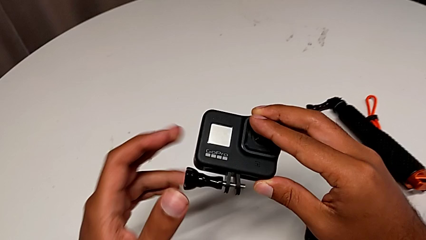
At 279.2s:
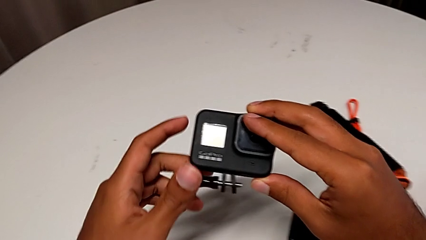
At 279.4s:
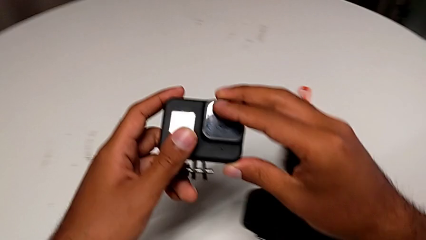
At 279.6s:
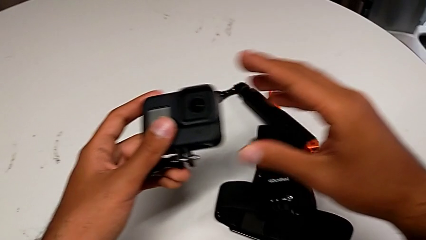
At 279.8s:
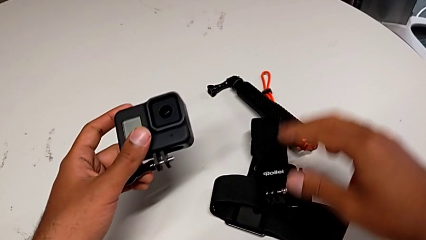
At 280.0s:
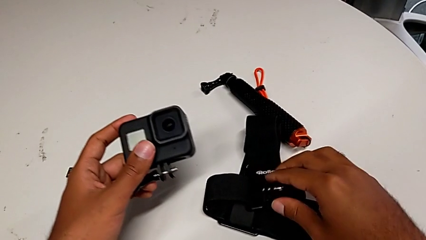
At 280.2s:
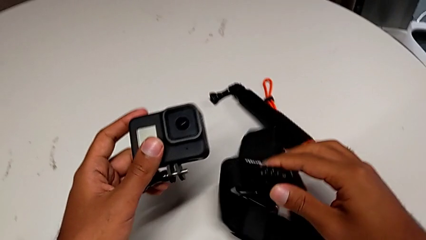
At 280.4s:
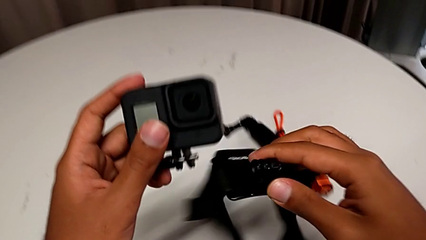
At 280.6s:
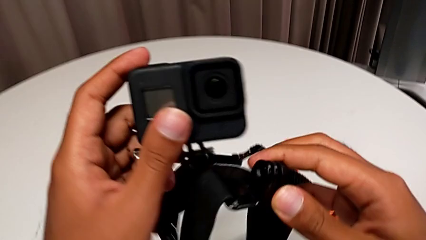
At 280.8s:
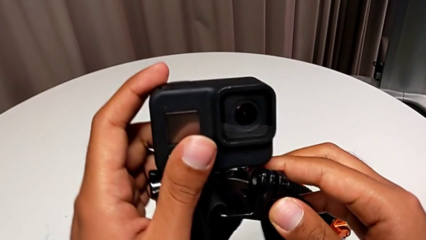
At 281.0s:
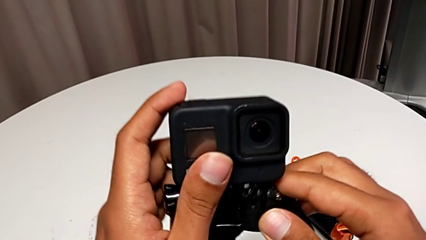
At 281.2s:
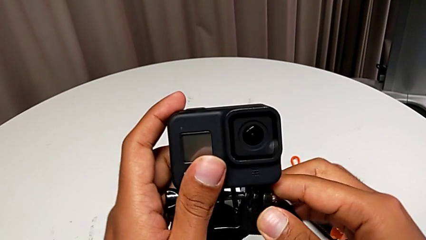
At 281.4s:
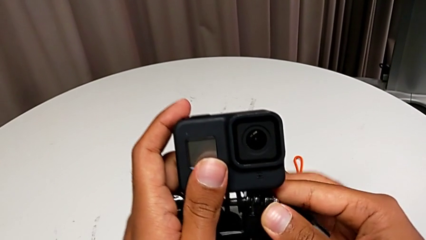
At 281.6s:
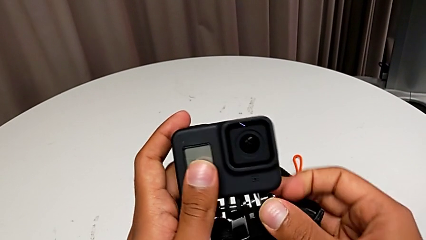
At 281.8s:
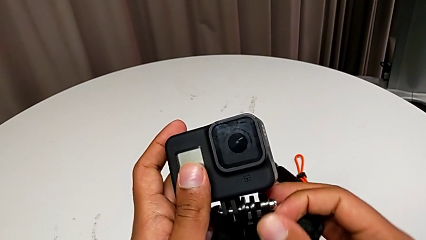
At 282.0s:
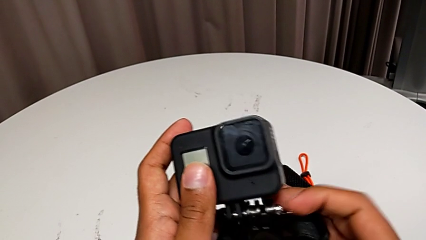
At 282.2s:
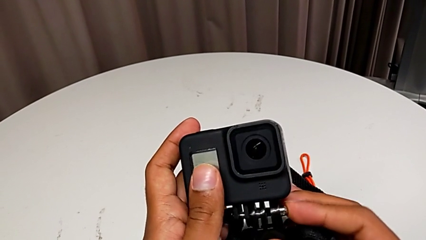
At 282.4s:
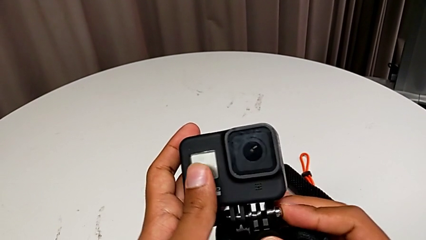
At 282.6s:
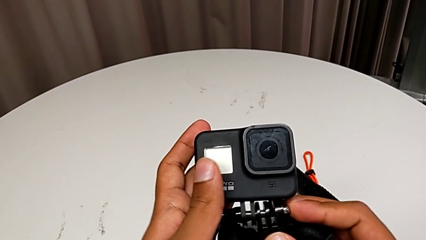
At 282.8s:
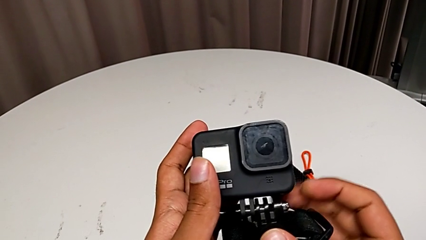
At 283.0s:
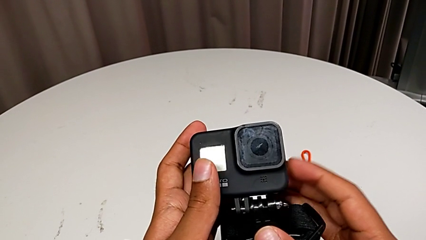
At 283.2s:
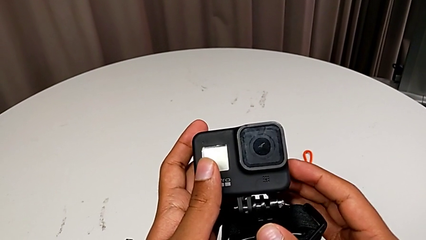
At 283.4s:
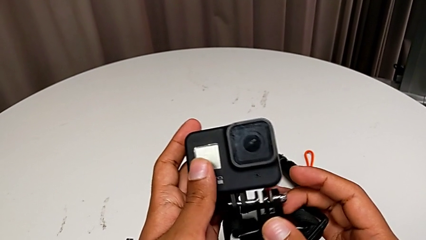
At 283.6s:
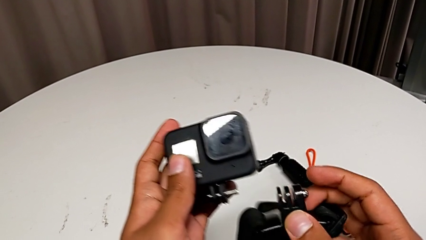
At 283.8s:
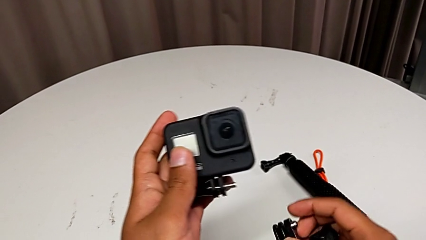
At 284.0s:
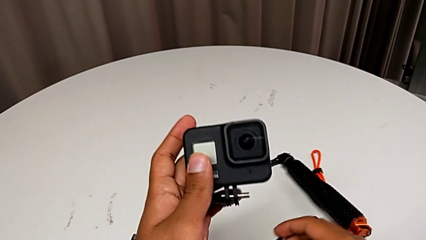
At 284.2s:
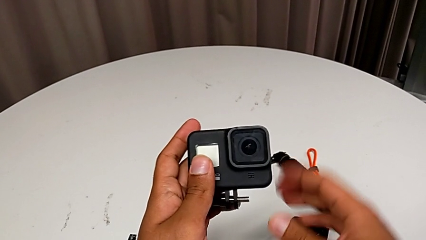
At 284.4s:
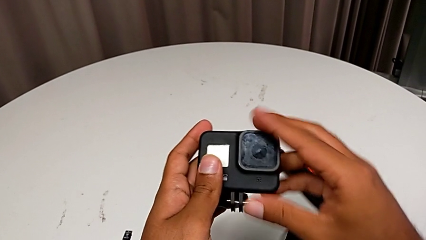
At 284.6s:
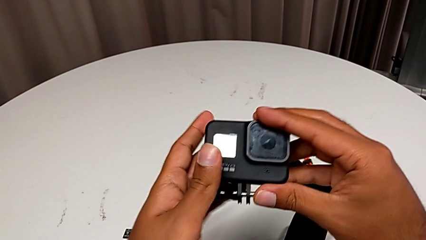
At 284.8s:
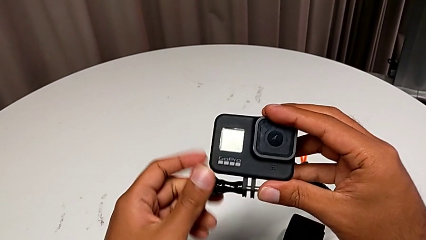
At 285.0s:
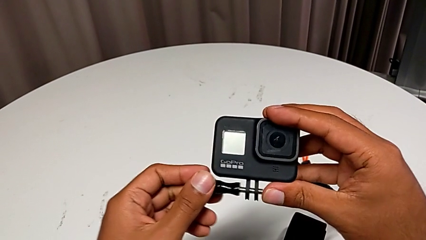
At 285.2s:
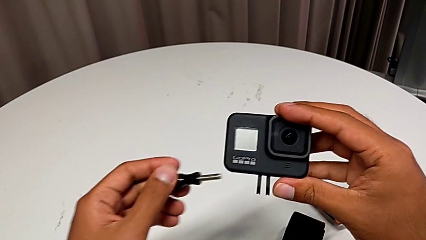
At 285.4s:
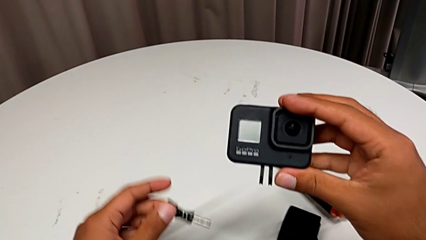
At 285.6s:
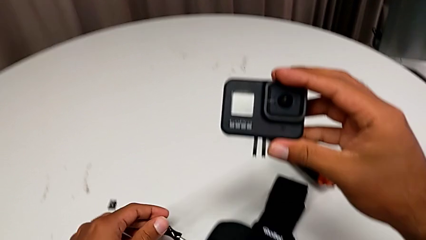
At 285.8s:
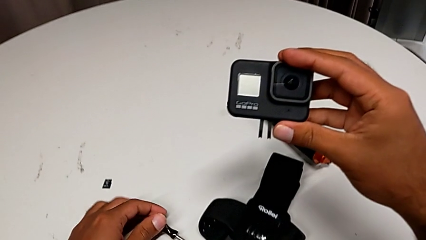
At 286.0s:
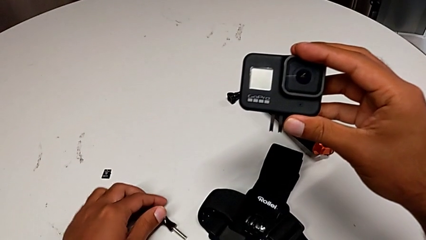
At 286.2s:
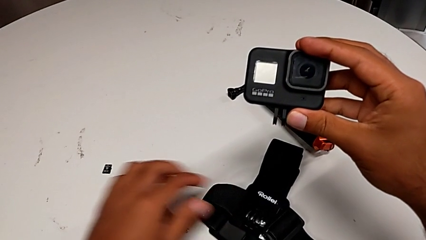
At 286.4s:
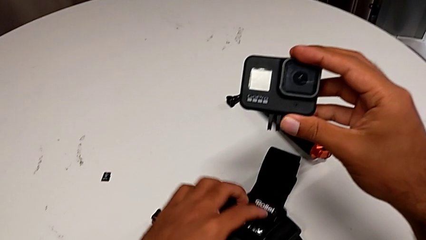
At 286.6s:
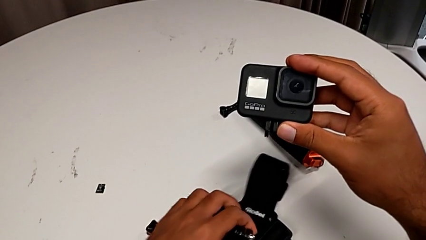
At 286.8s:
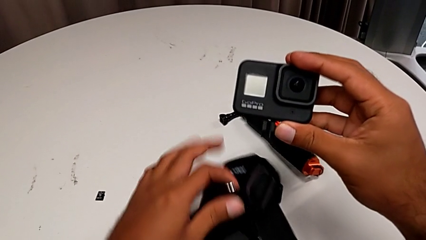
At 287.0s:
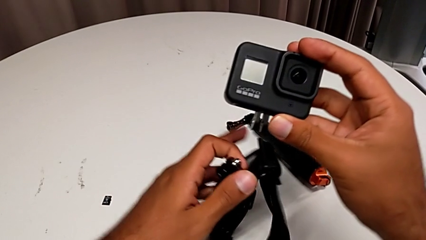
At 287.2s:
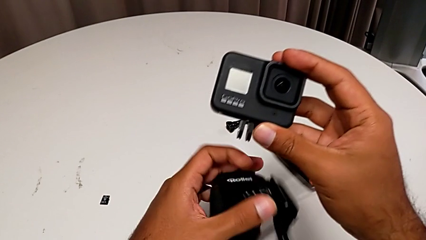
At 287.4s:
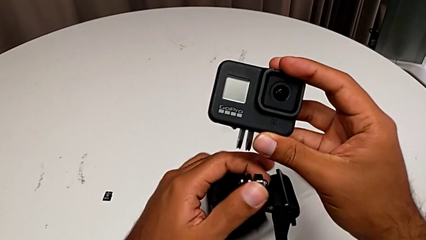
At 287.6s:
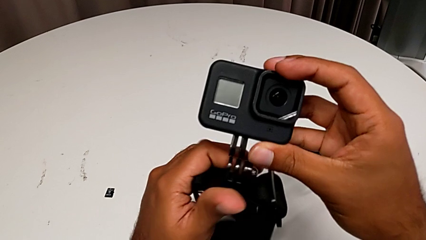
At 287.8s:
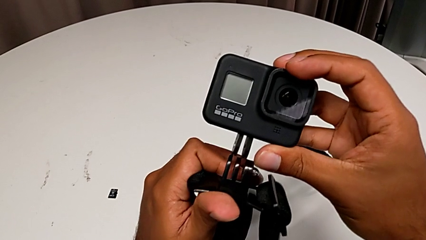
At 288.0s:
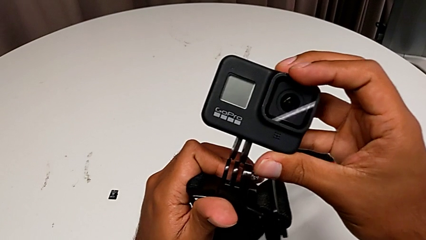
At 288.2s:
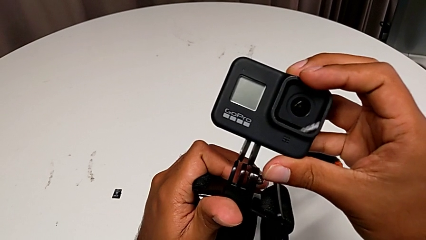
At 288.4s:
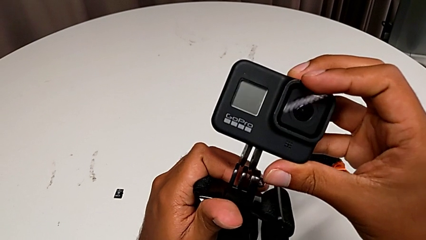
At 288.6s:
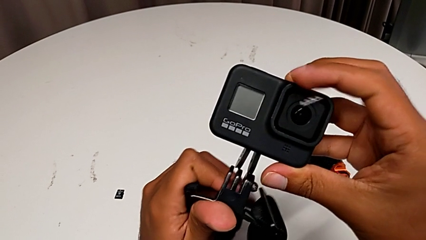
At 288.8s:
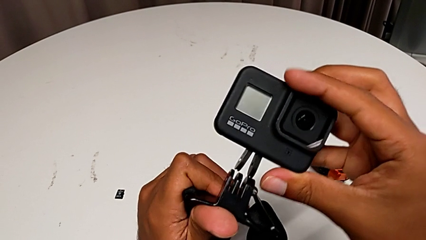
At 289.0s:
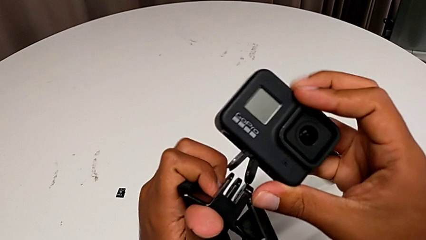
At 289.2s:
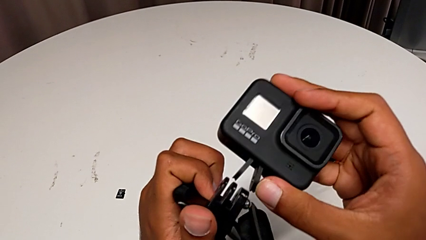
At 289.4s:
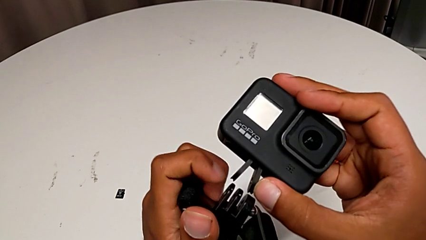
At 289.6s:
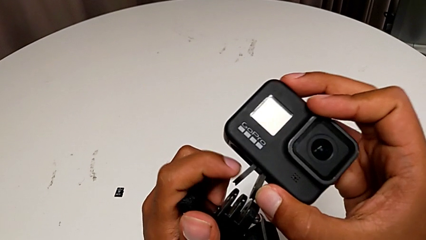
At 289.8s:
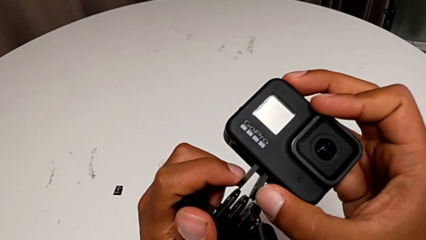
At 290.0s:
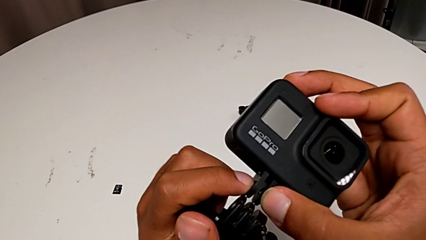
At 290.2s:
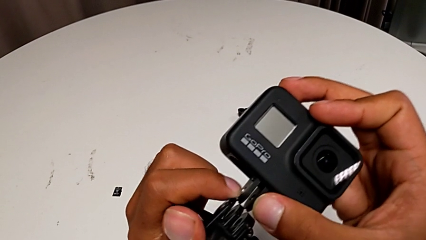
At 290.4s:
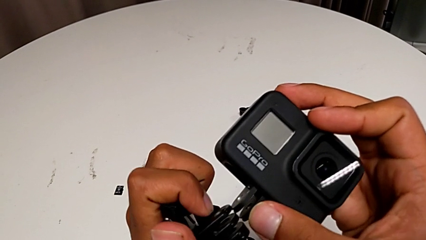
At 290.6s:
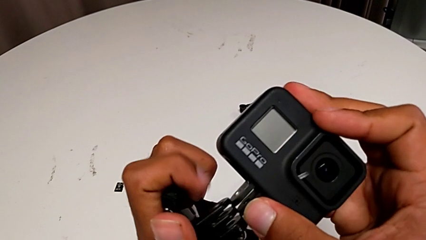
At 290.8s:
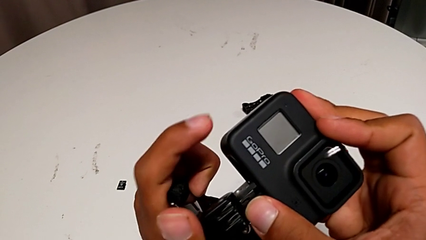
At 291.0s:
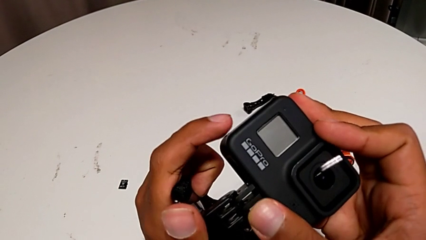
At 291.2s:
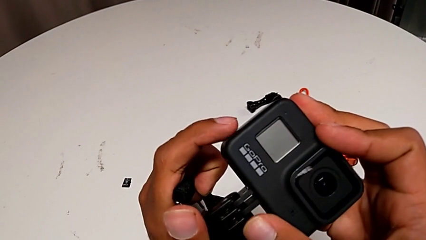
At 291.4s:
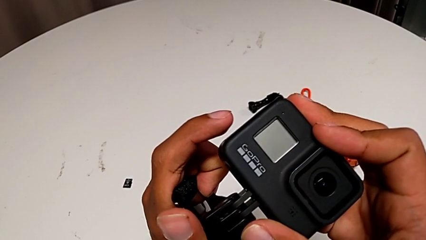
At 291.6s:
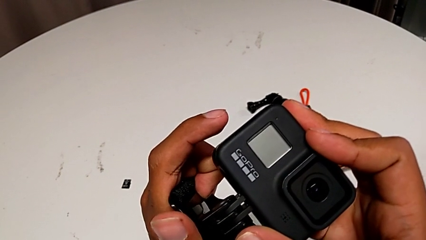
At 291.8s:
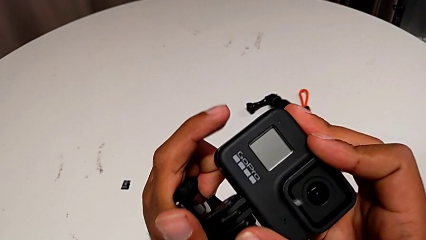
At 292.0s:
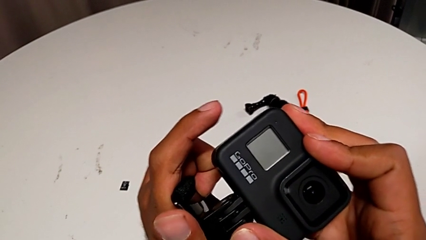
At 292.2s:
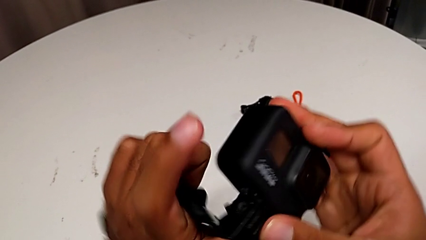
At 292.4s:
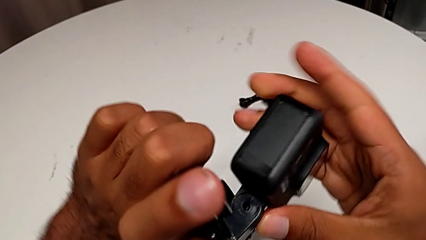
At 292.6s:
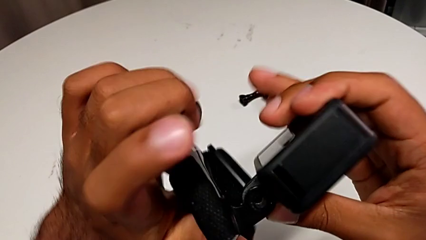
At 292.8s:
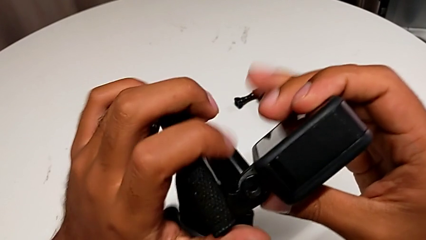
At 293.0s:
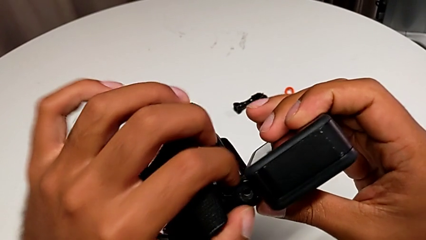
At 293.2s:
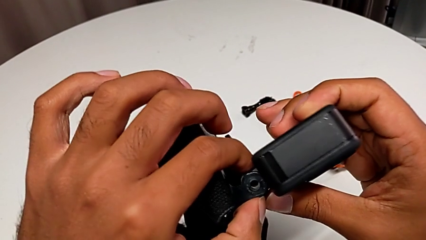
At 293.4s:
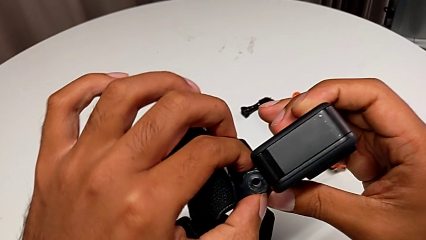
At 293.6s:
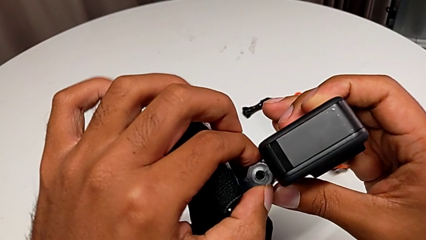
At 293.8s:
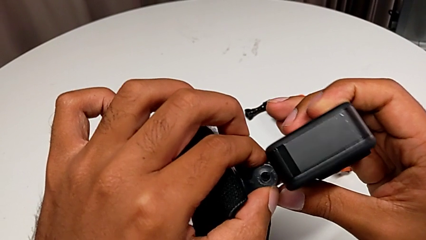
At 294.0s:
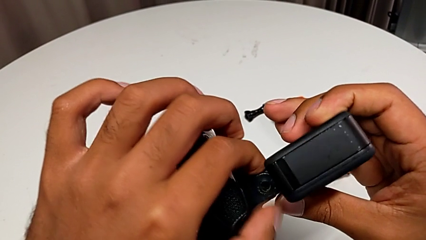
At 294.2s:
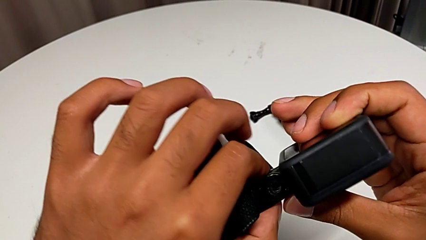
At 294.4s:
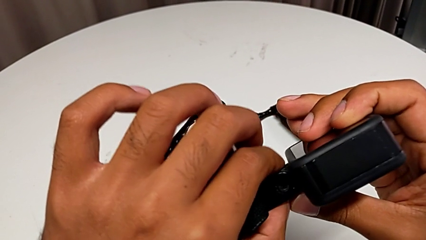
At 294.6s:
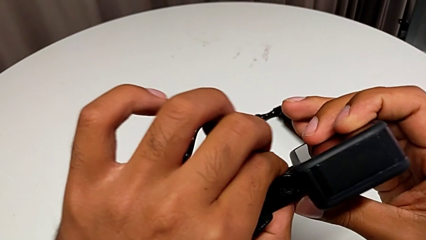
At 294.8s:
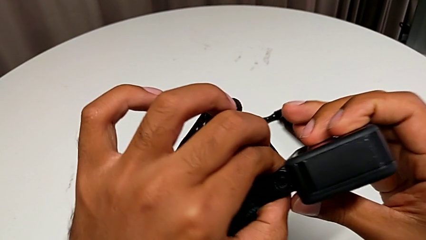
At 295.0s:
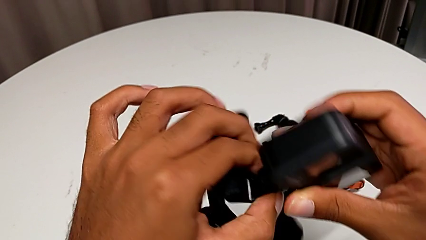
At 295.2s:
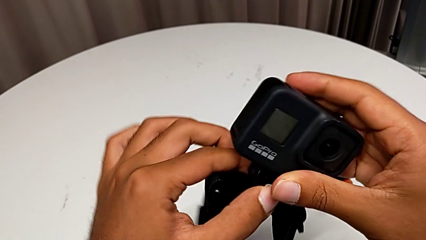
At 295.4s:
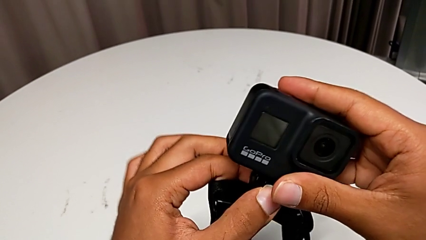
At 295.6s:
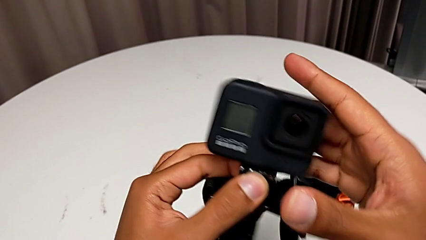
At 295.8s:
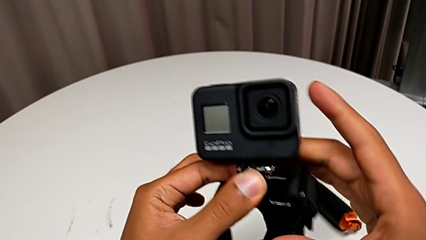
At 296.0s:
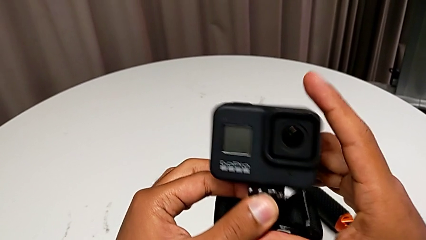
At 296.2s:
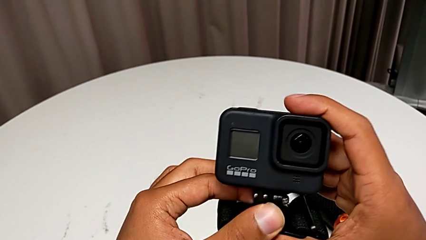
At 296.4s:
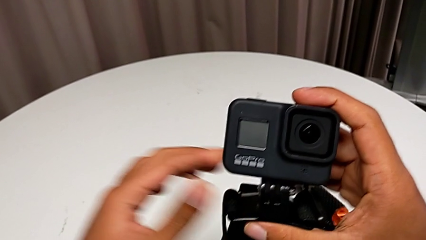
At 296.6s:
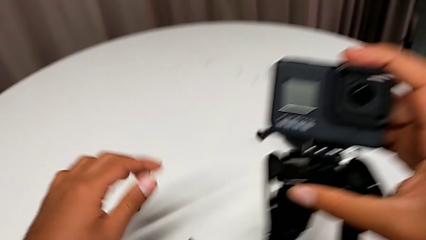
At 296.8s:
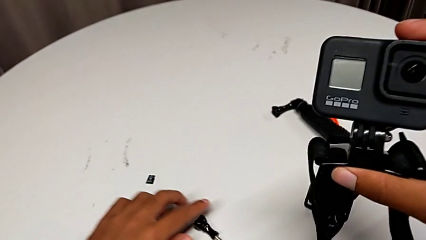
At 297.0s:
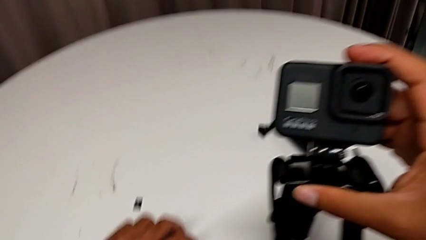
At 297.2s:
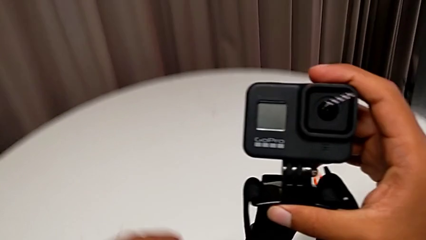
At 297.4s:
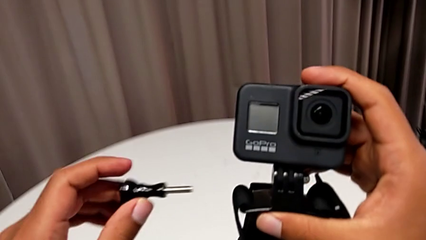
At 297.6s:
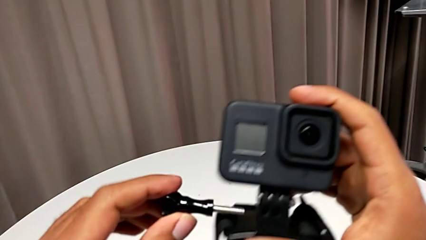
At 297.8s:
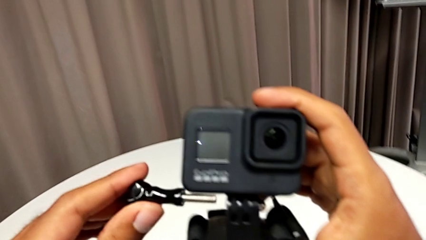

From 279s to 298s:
The camera wearer is inserting their strap onto the GoPro. They screw the screw, wrongly withdraw it and insert the mounting peg.
